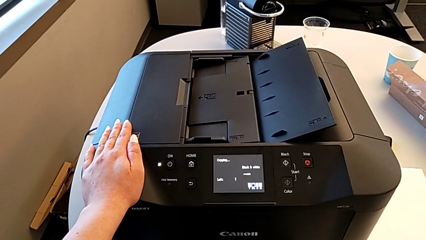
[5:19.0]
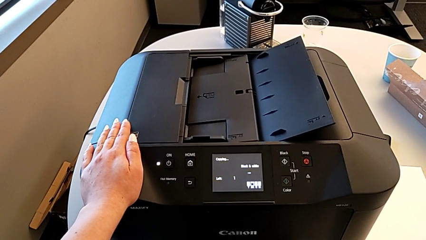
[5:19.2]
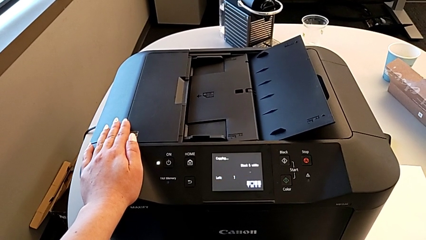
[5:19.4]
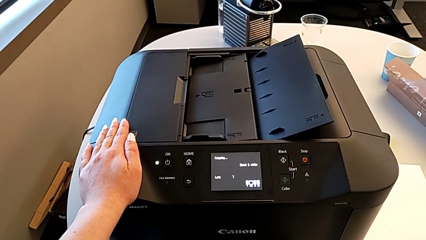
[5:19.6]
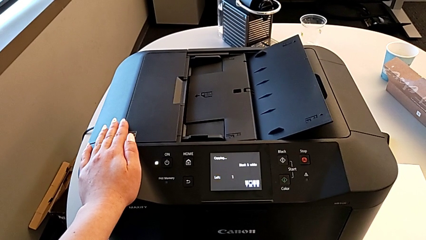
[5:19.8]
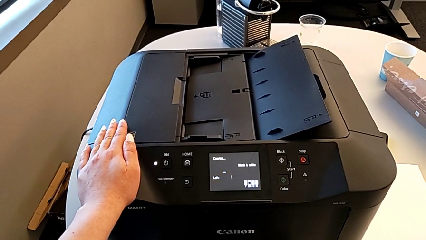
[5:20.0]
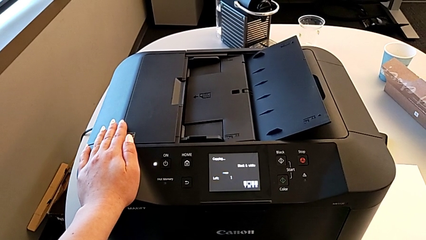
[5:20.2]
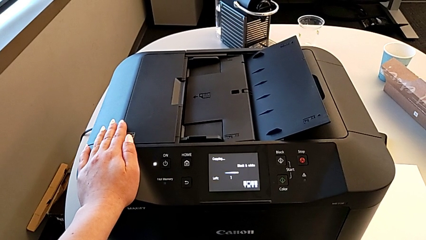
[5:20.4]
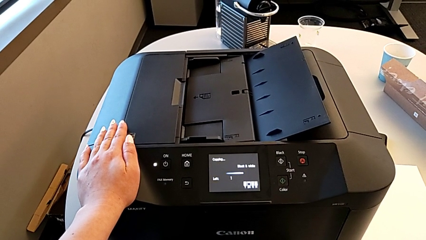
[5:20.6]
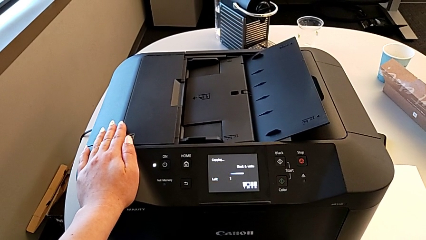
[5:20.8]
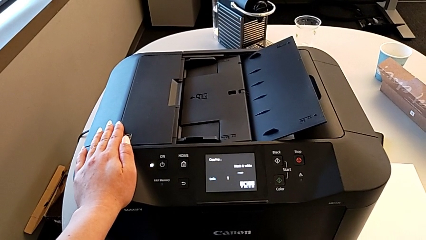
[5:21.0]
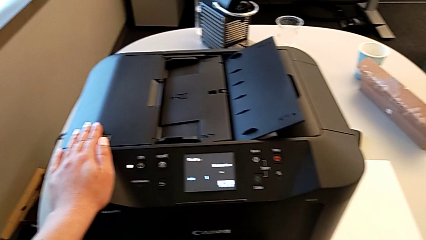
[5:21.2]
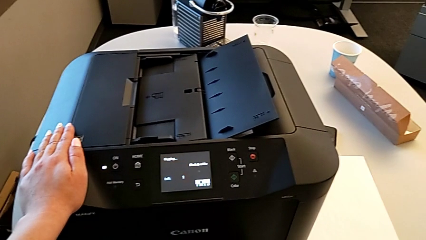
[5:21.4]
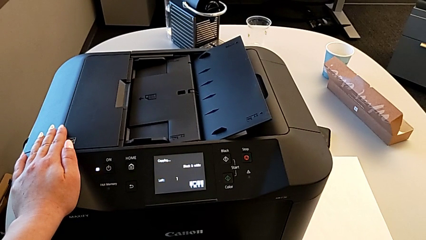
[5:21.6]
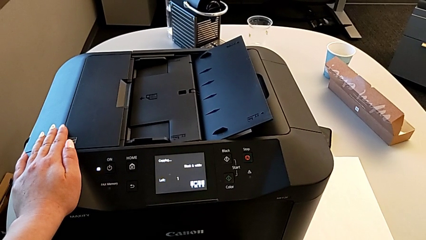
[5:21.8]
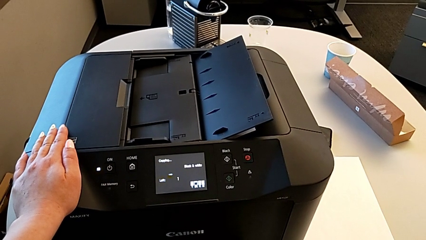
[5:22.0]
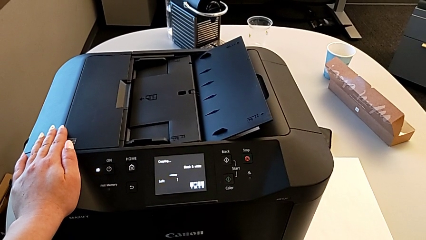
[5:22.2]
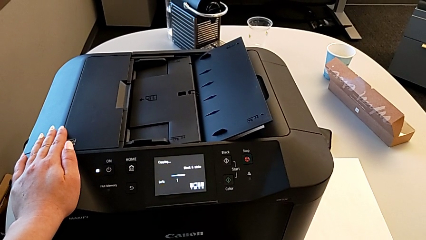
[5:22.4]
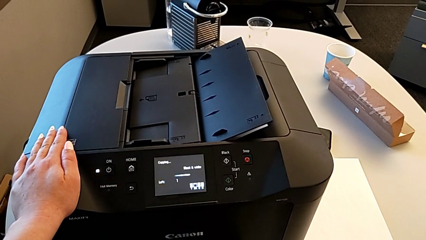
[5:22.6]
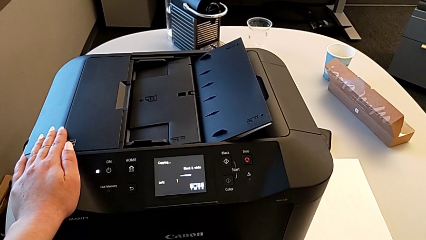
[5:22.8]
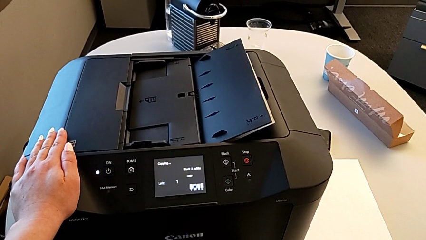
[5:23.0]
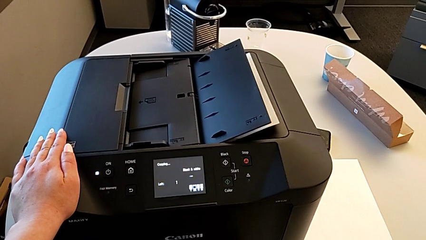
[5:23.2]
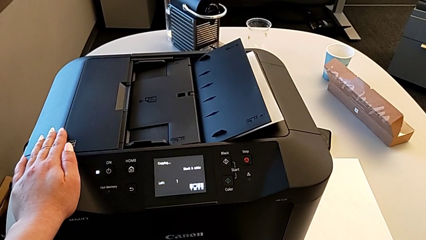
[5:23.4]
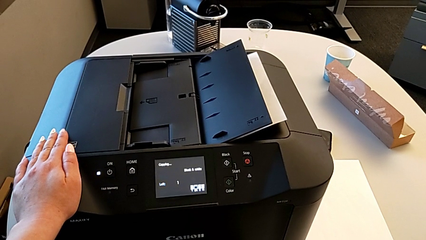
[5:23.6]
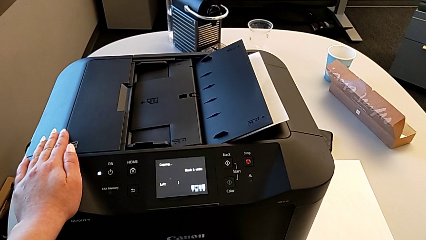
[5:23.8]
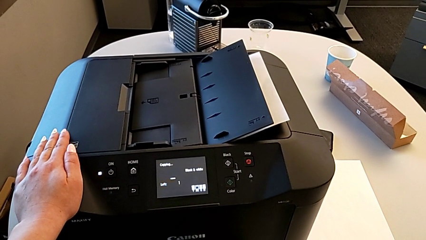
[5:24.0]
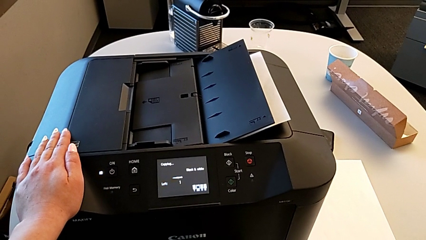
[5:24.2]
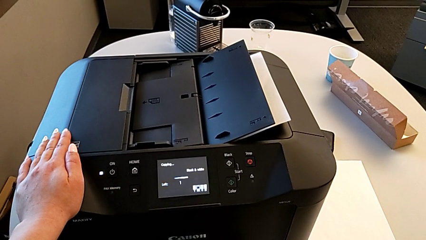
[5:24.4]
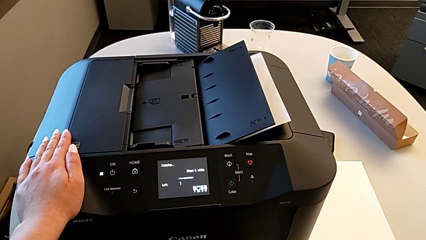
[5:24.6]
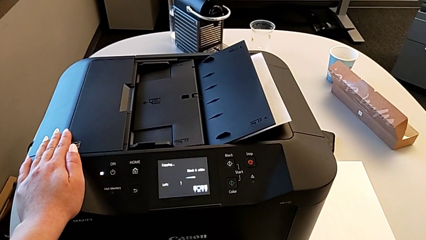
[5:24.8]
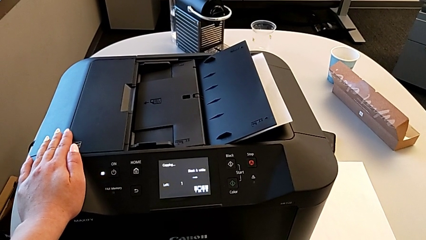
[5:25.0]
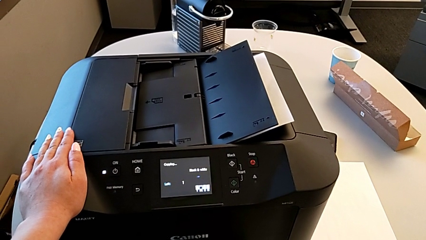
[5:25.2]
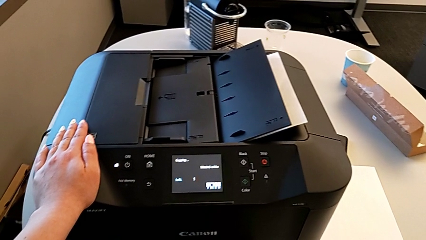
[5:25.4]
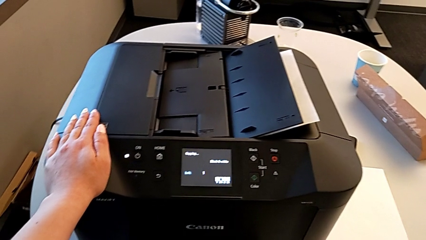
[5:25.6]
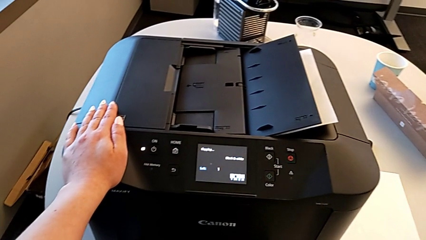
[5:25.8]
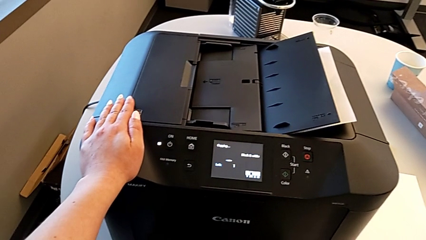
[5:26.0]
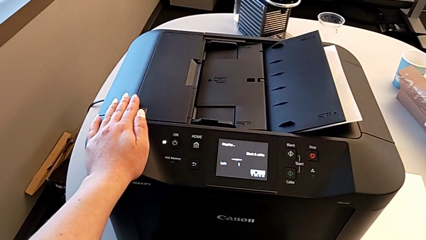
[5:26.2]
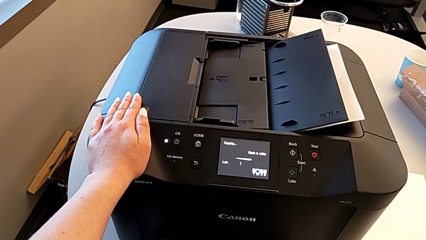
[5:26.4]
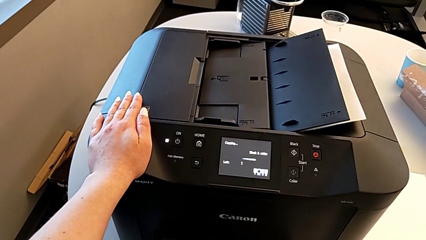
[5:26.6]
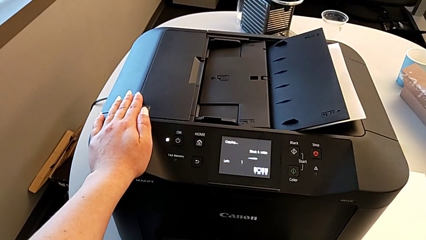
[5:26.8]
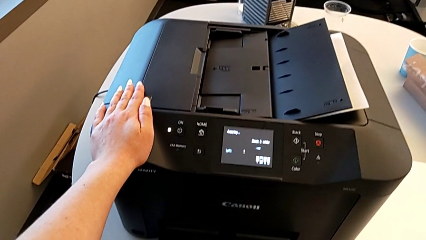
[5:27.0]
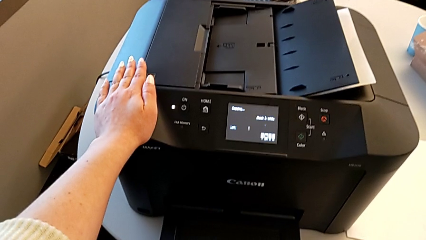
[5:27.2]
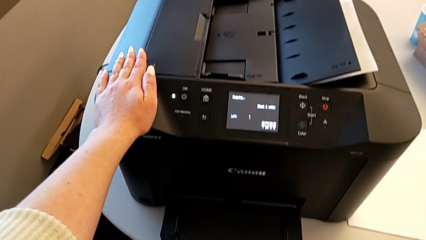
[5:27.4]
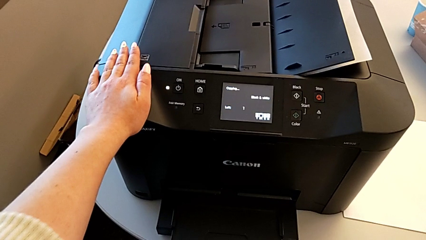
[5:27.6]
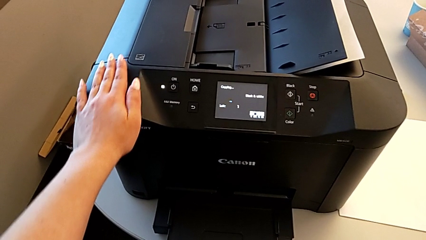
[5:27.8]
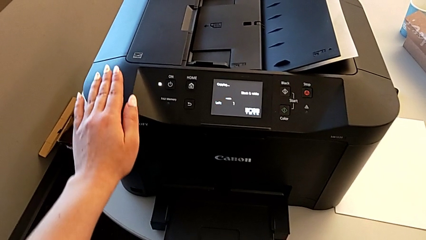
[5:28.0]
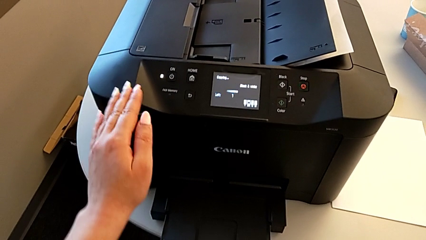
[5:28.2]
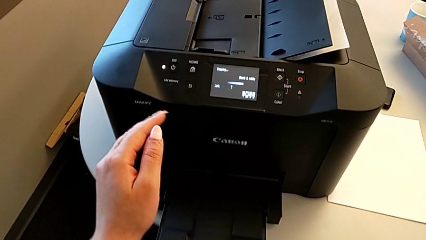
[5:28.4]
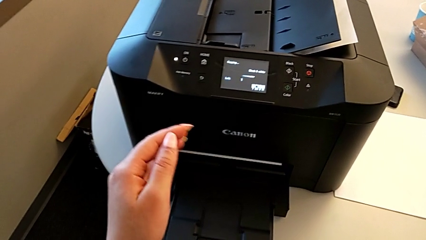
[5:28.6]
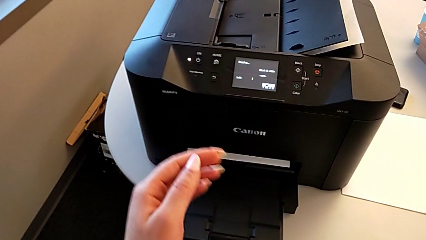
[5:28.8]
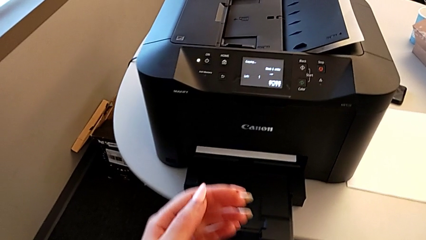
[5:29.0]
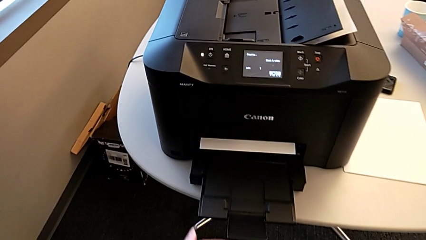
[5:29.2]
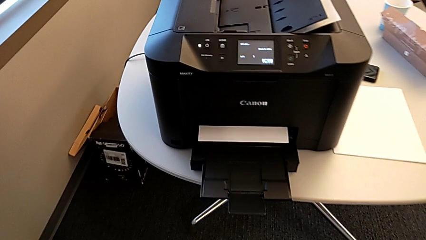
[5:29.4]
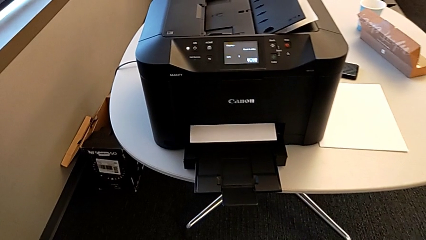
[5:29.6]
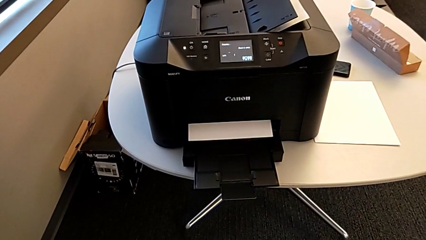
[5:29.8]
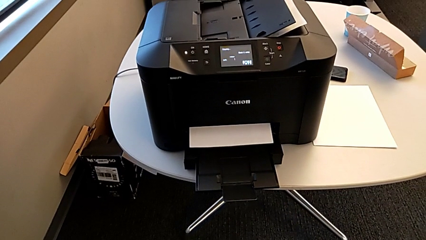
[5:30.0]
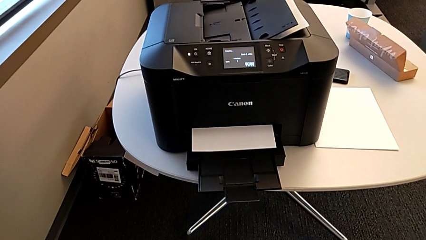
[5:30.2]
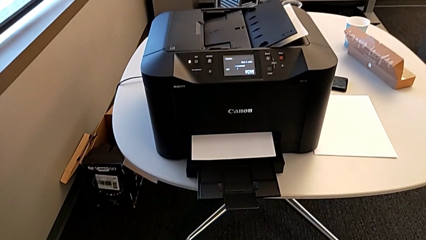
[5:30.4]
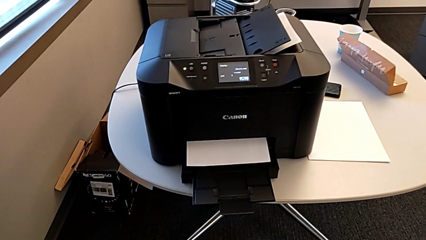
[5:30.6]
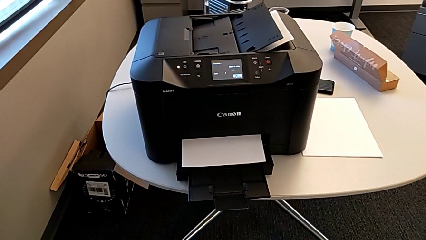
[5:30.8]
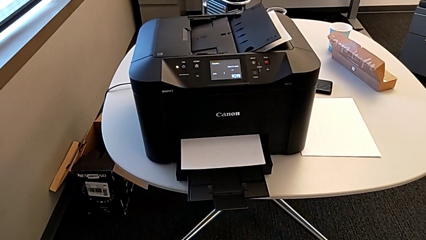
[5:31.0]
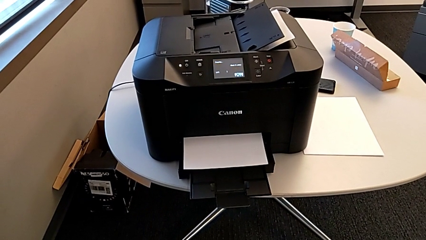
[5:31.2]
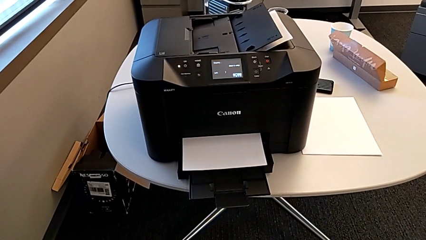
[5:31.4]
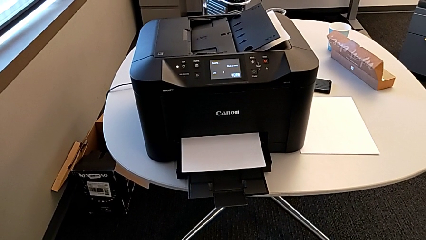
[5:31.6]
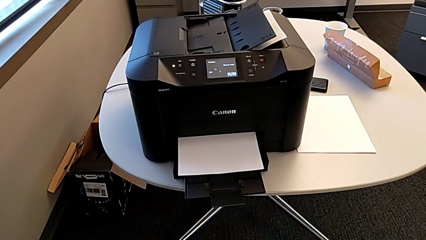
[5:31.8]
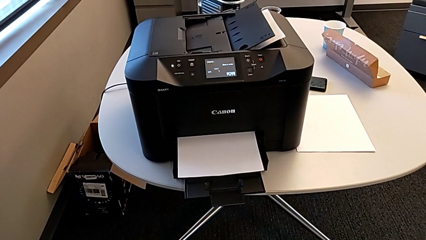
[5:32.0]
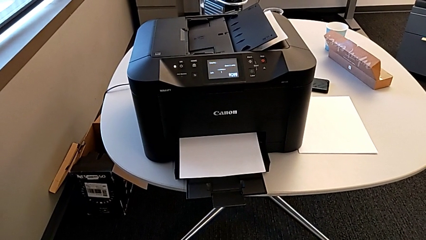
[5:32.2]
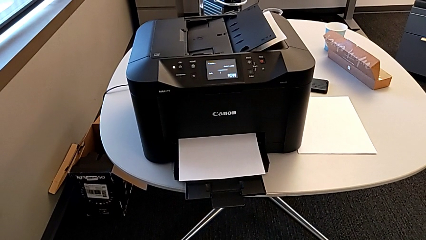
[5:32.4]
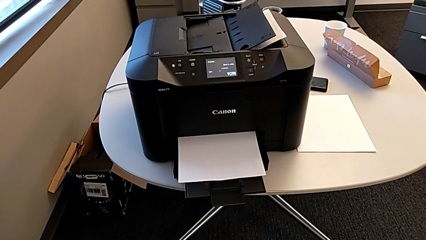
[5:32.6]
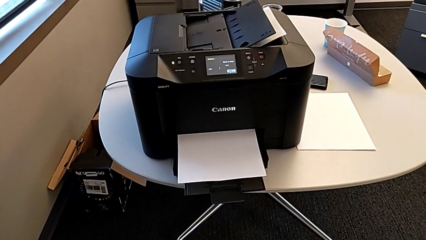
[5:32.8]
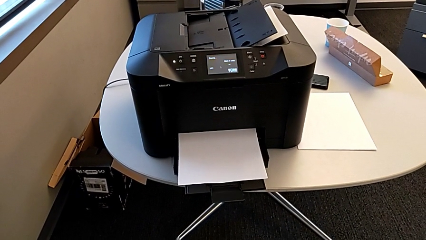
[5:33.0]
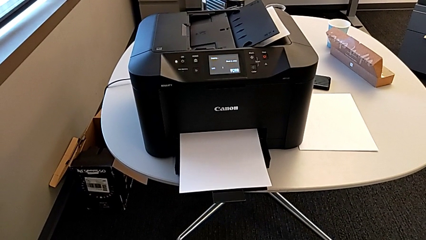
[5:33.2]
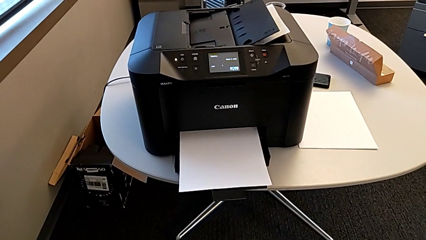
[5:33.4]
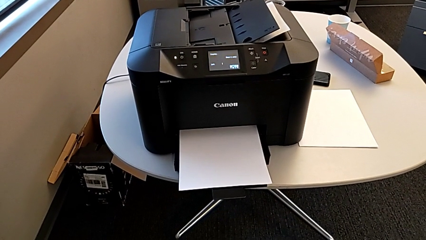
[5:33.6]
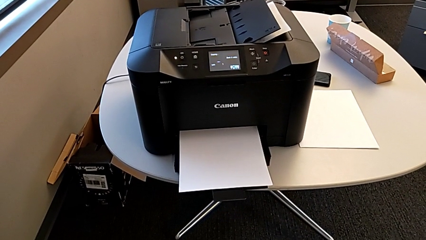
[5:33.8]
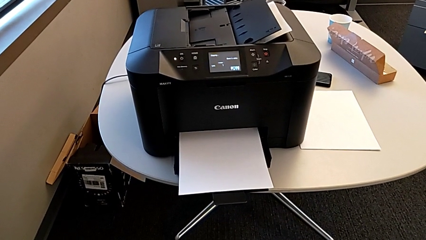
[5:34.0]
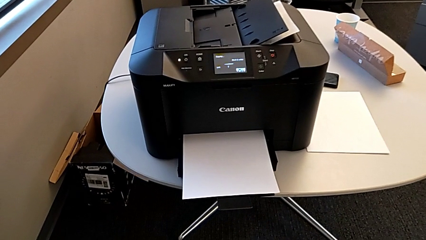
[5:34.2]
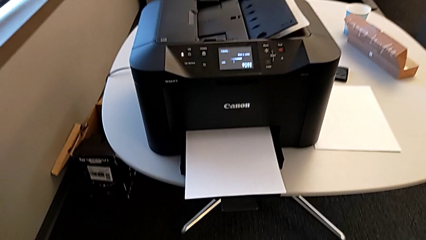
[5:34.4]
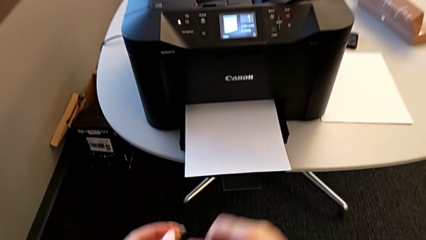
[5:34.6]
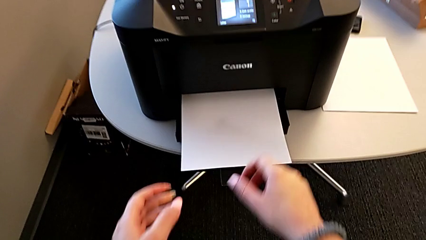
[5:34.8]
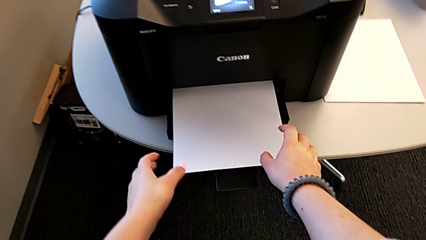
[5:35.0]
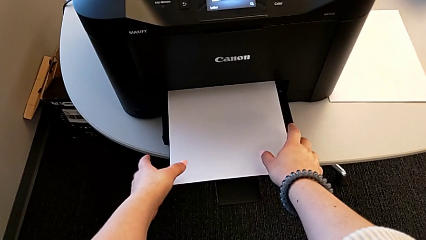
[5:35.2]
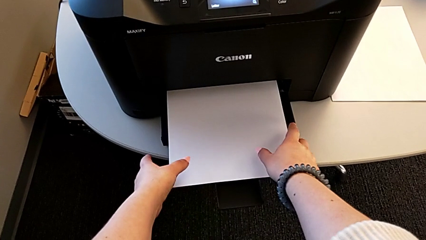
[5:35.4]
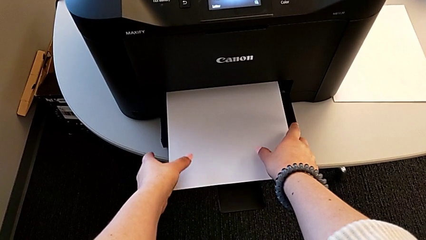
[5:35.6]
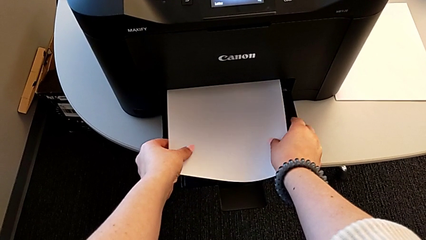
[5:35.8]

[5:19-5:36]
The camera wearer is copying. They grab the copy.
